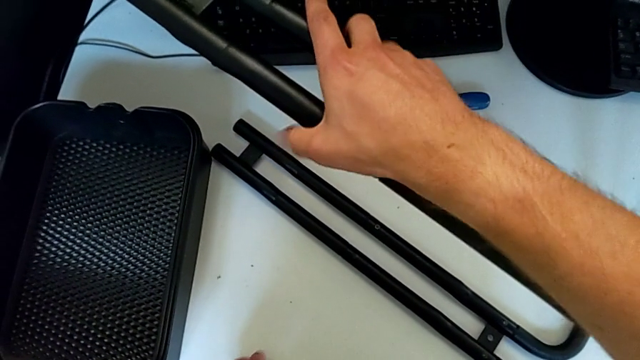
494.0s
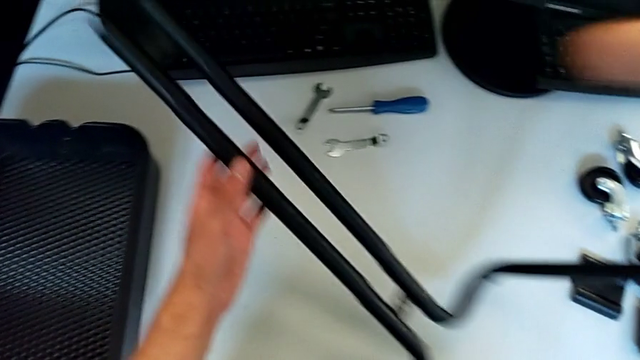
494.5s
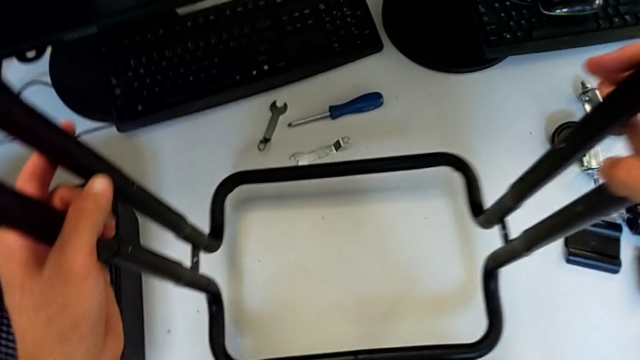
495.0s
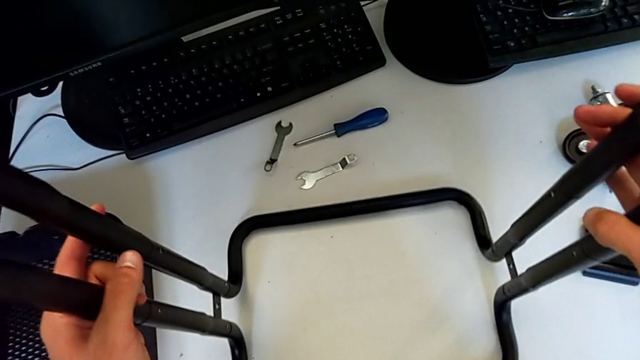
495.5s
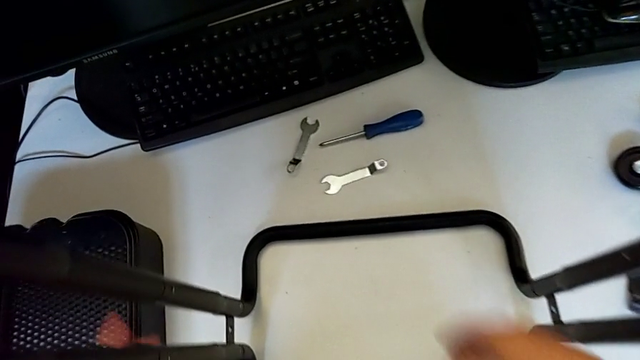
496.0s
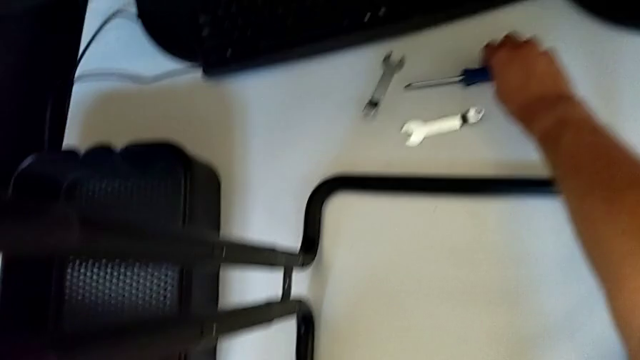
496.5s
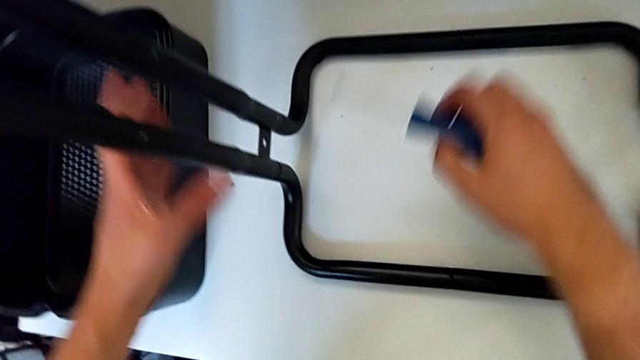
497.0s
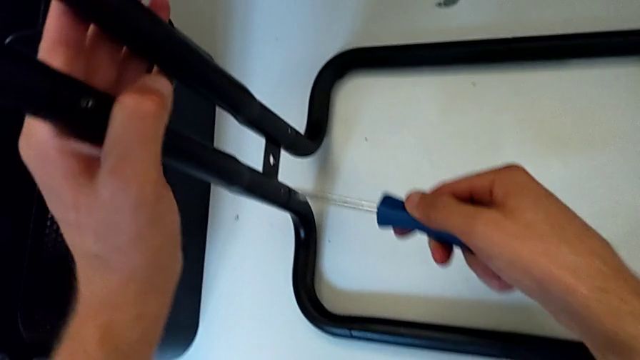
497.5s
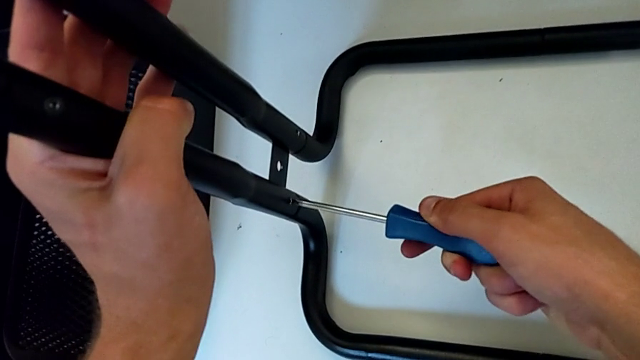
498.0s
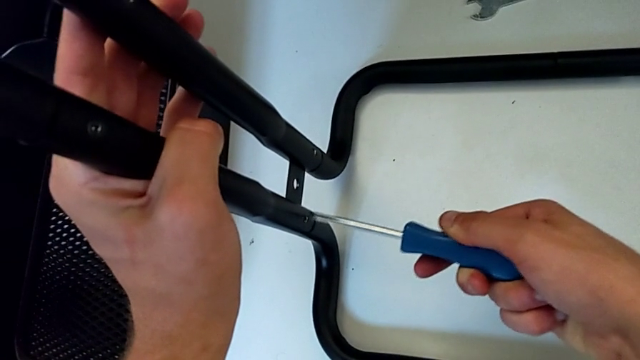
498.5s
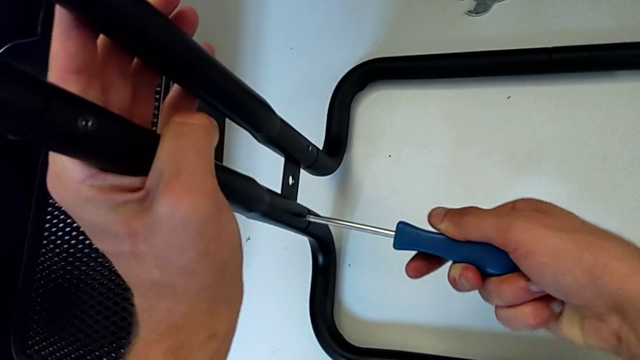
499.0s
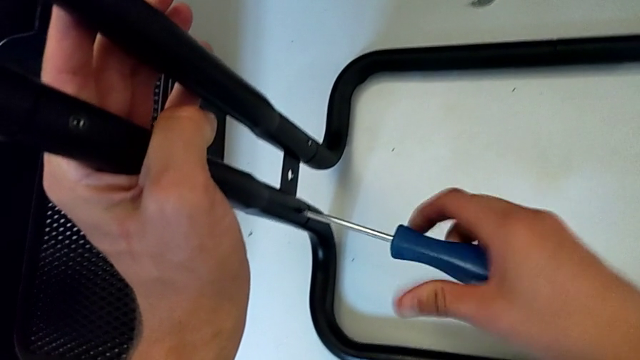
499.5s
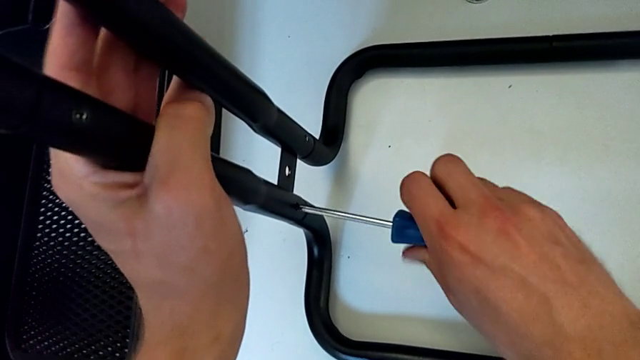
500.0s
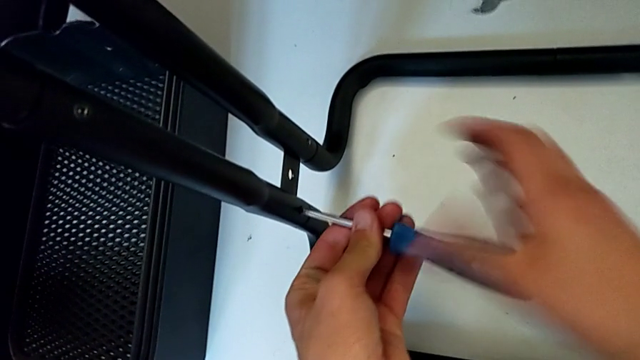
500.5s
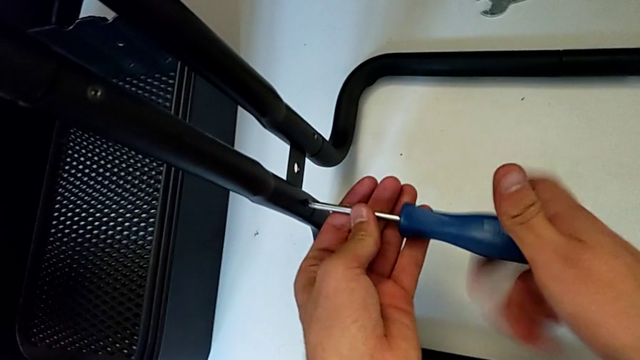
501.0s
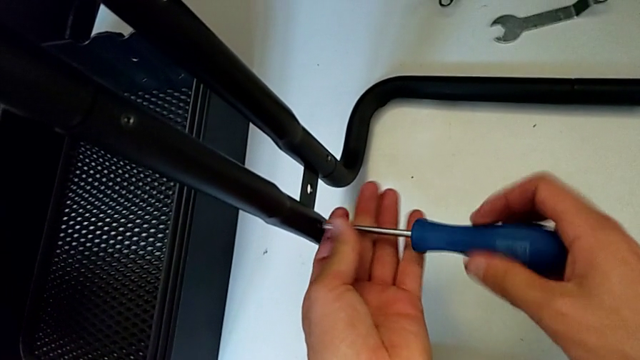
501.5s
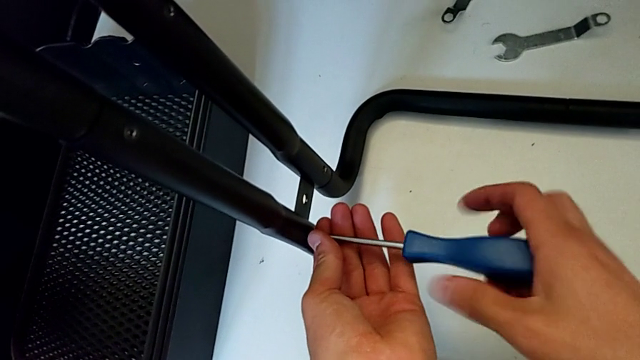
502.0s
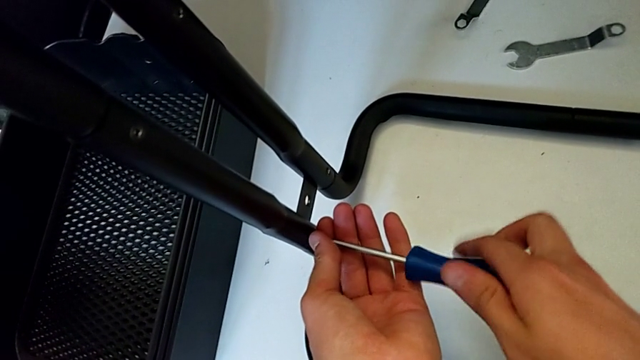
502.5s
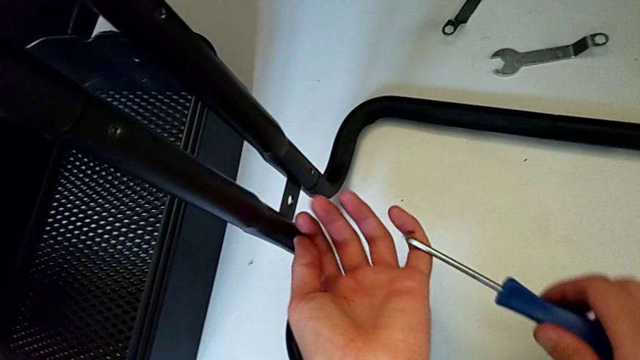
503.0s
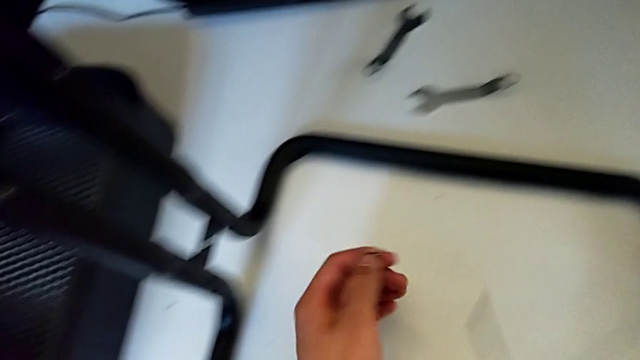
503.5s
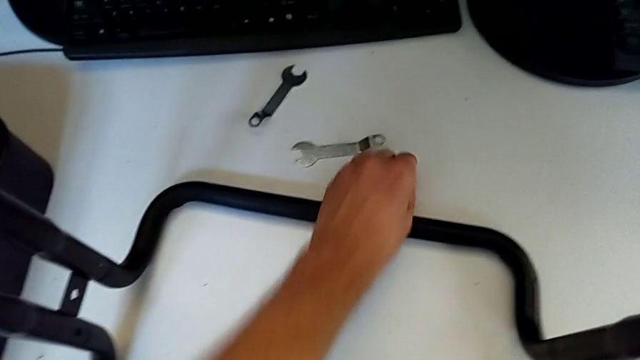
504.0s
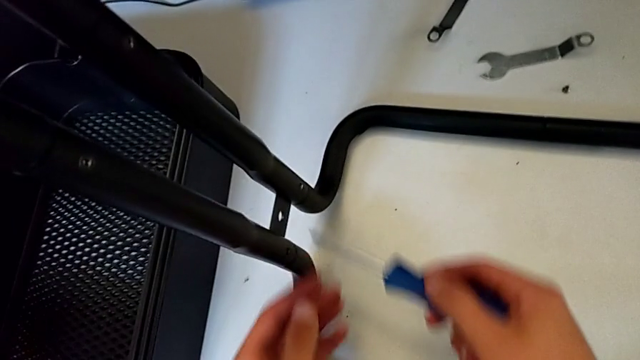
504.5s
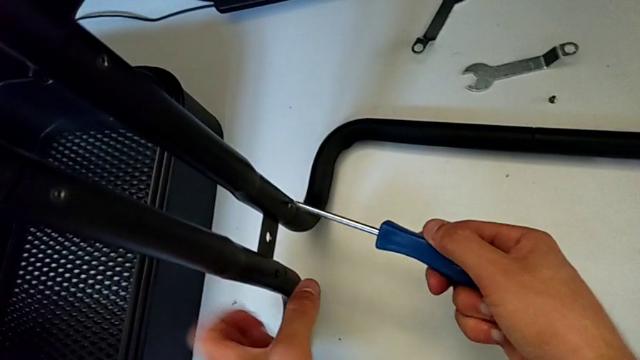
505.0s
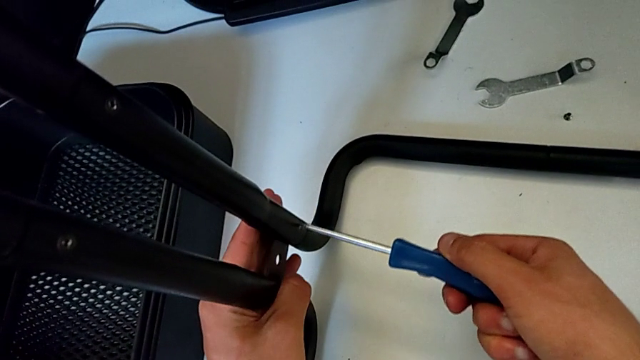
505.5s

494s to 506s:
The camera wearer is disassembling the black side bars. They rotate the half frame, grab the screwdriver, insert it, unscrew the screw, withdraw the screwdriver, disassemble the screw, place it and insert the screwdriver.

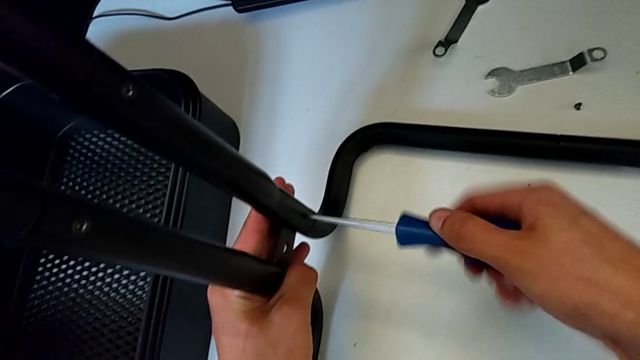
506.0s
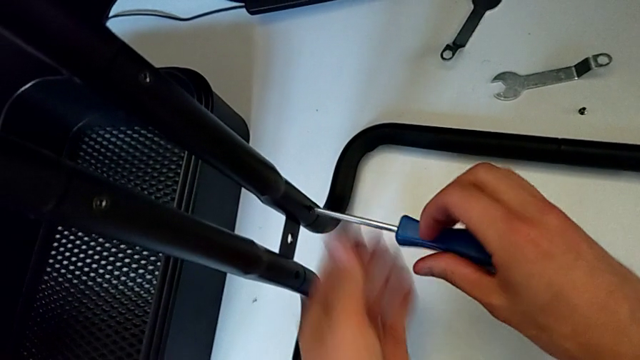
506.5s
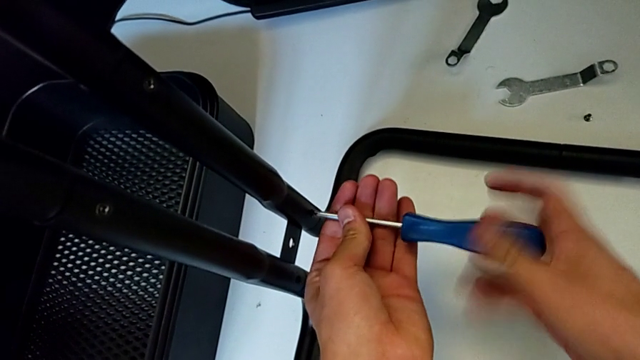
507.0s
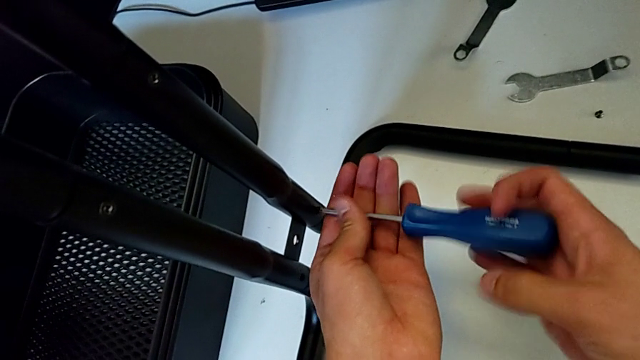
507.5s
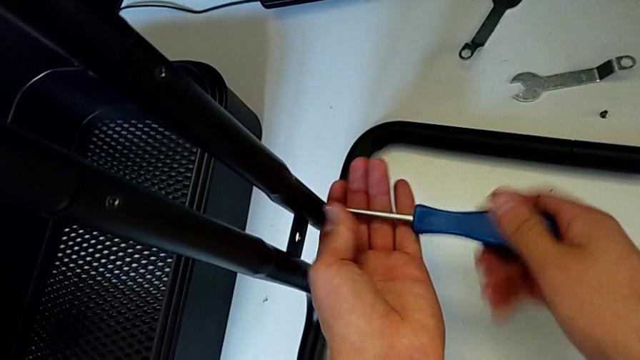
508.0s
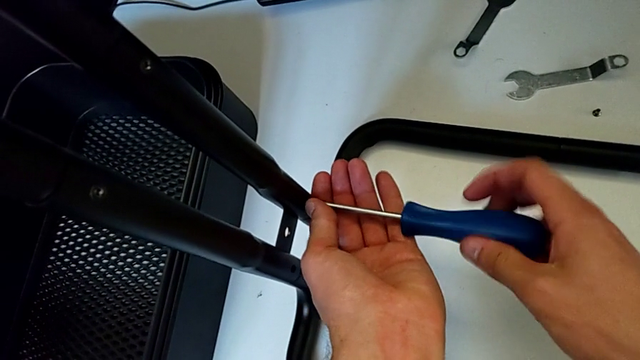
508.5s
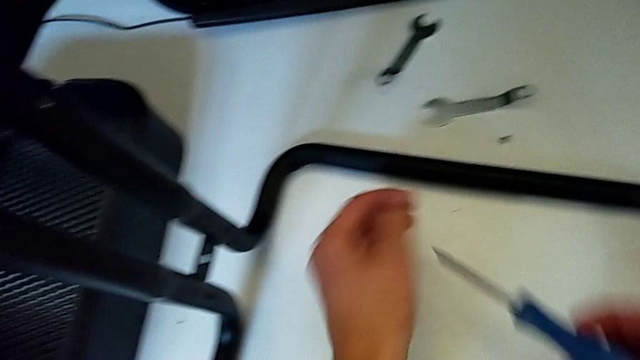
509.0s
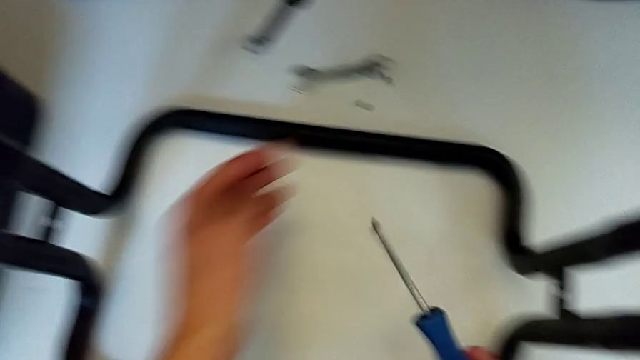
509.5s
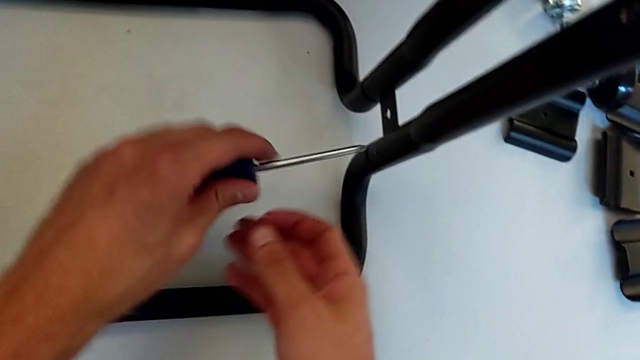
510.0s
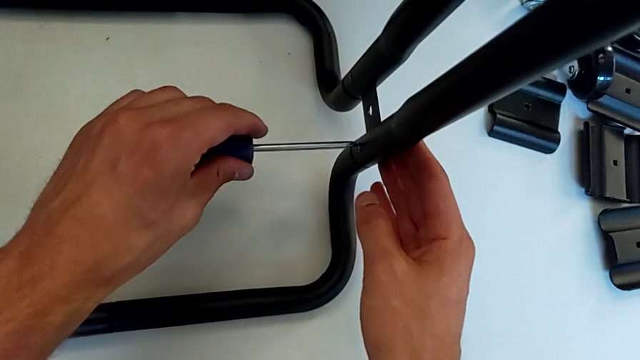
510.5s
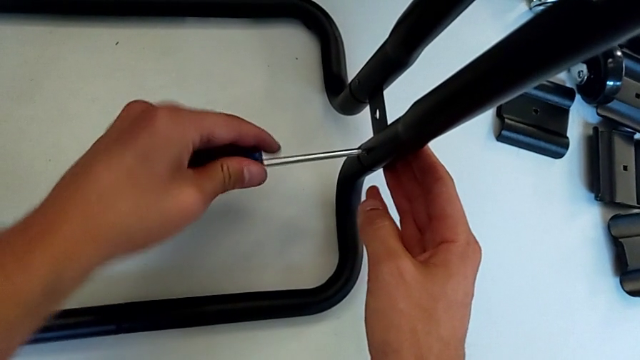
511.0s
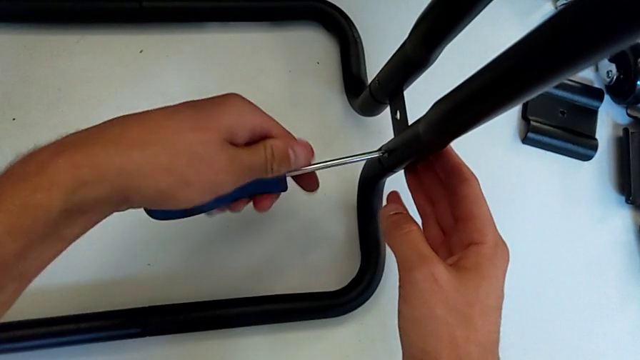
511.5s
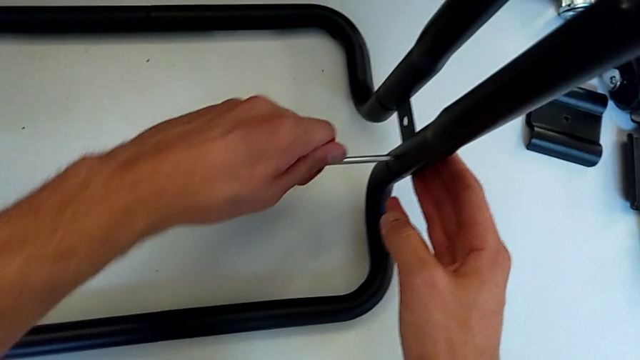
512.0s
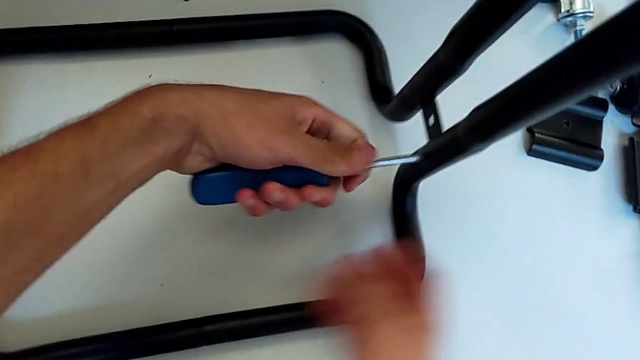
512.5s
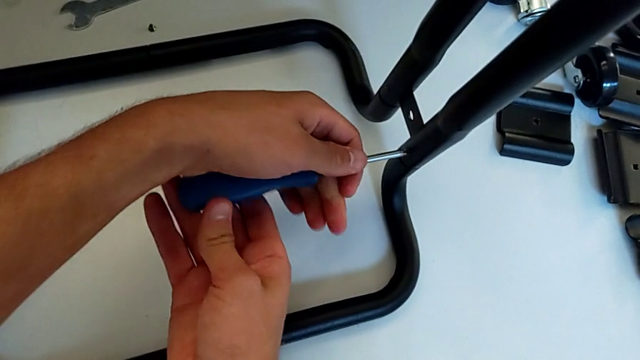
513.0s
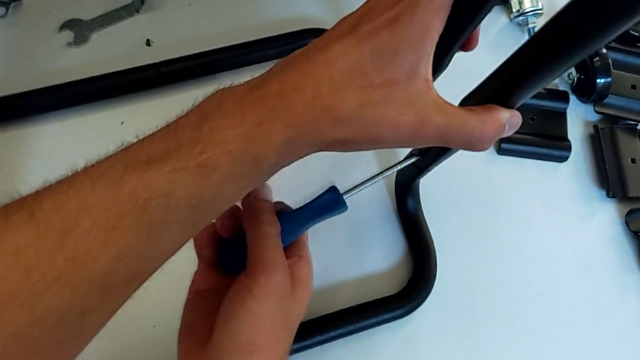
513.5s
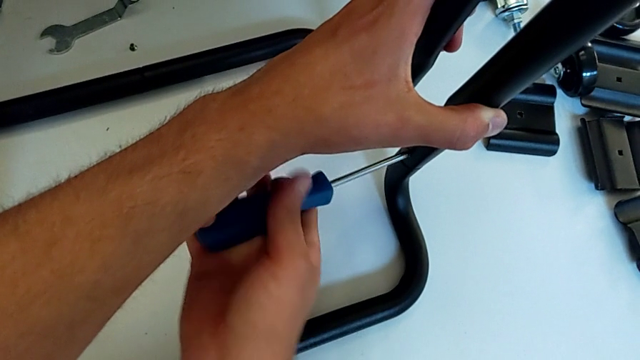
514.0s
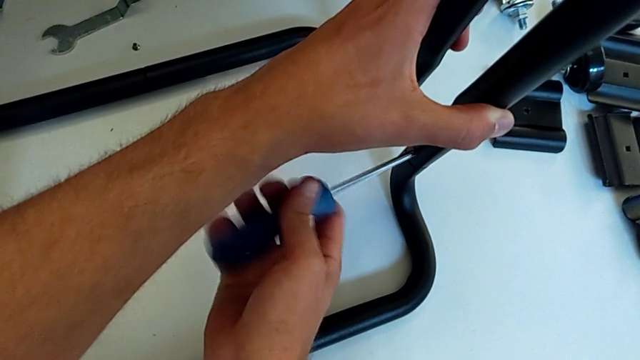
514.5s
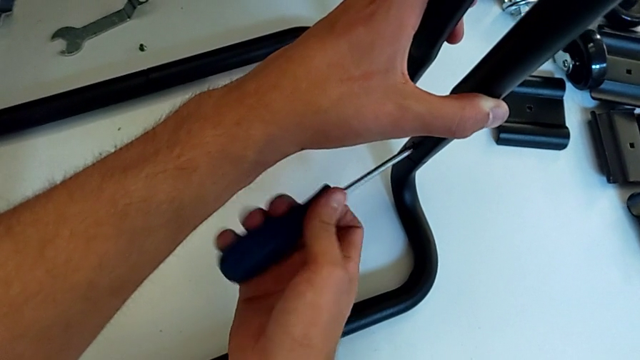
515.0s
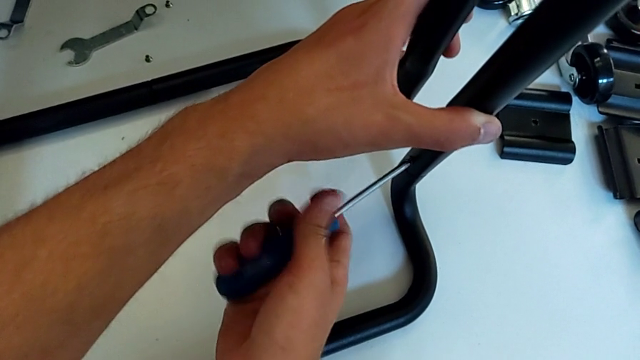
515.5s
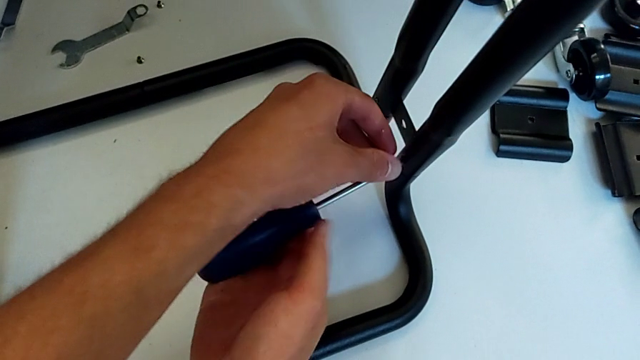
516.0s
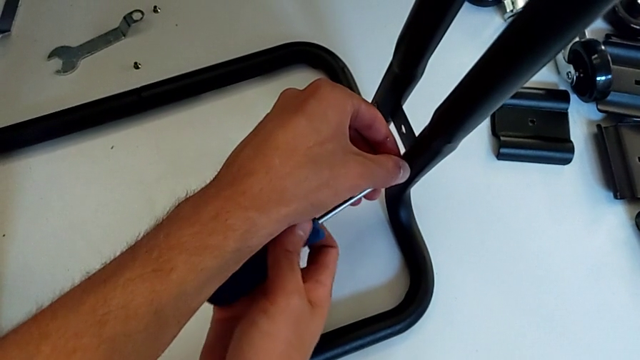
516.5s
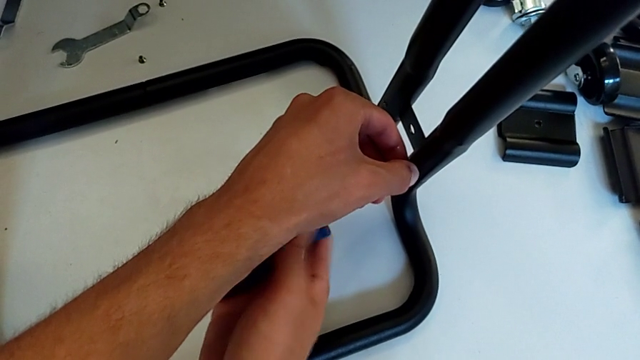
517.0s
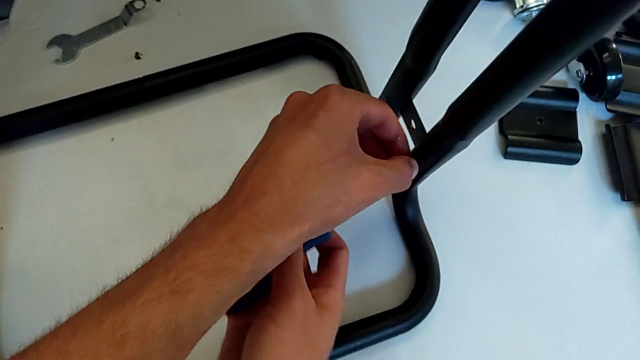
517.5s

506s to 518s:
The camera wearer is disassembling the black side bars. They unscrew the screw, disassemble it with the right hand, withdraw the screwdriver with the right hand, place the screw, insert the screwdriver, unscrew the screw and withdraw the screwdriver.
